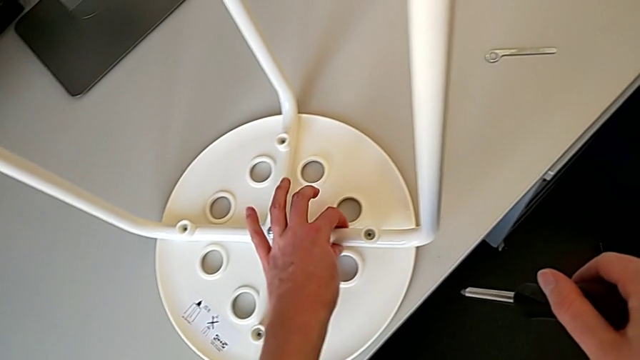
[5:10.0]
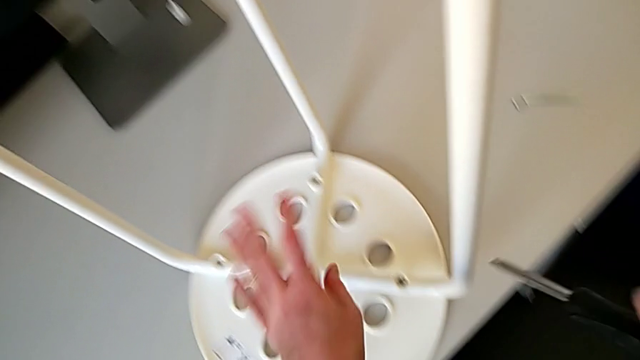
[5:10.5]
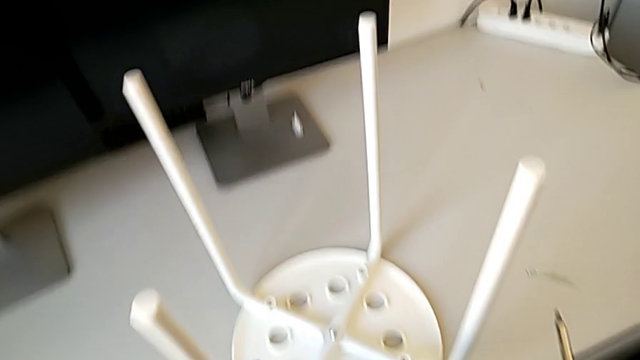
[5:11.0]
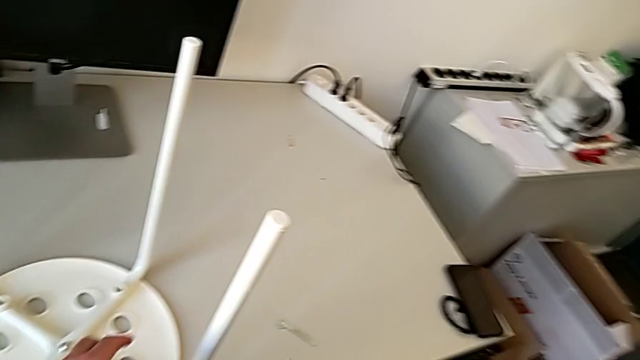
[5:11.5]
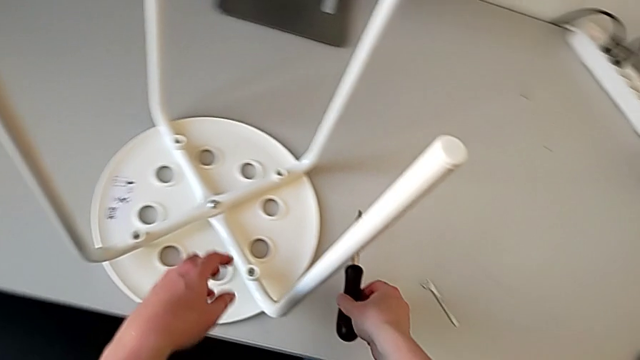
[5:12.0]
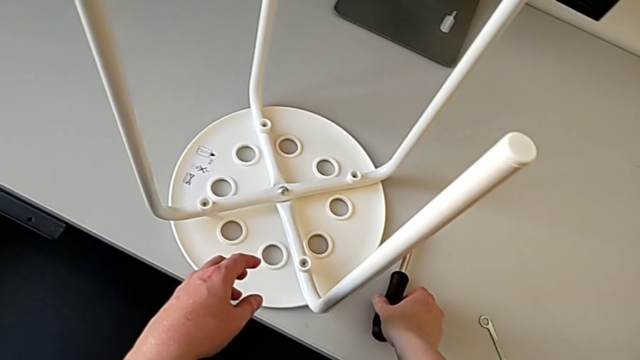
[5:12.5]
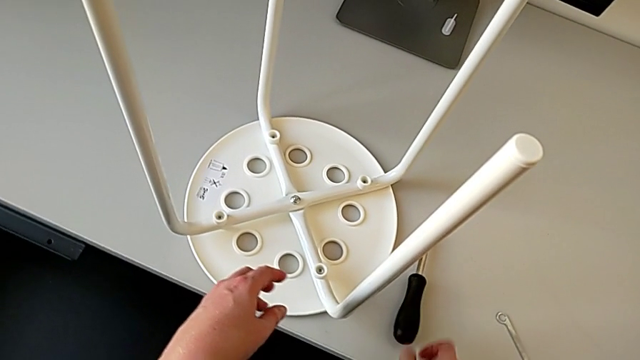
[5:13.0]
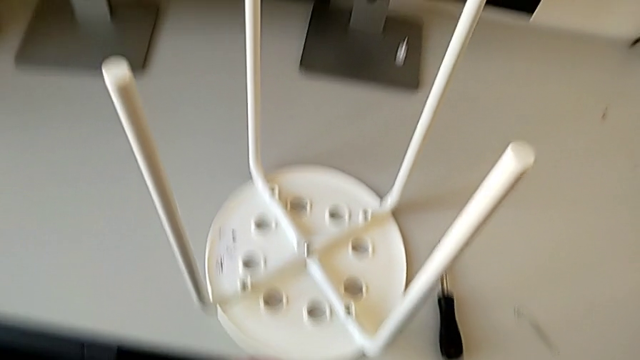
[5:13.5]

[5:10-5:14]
The camera wearer is using a screwdriver to screw the second screw. They place the screwdriver.
